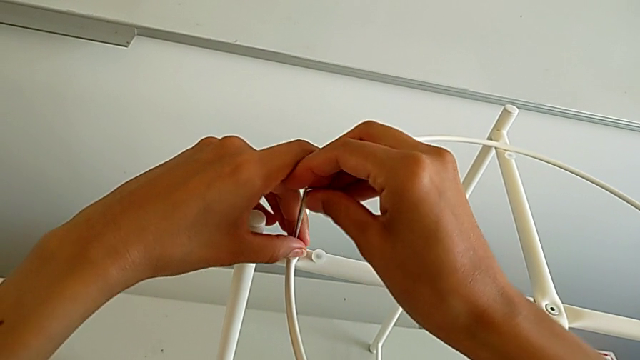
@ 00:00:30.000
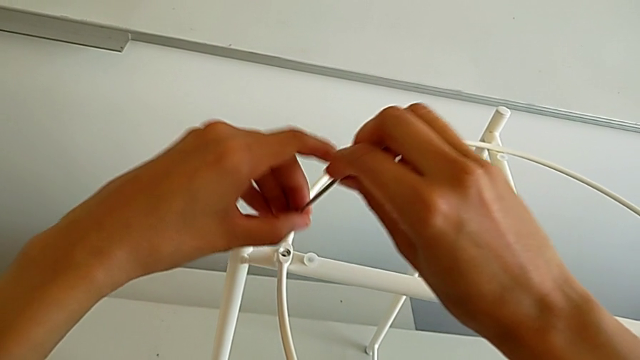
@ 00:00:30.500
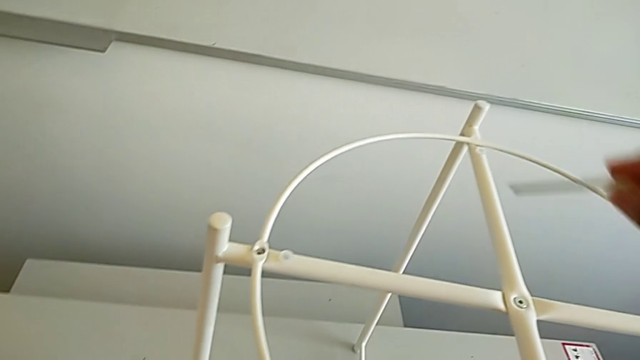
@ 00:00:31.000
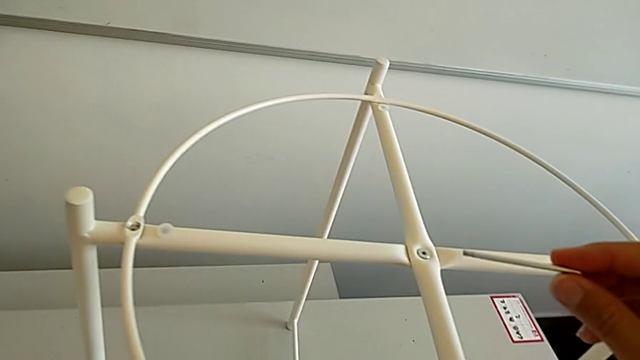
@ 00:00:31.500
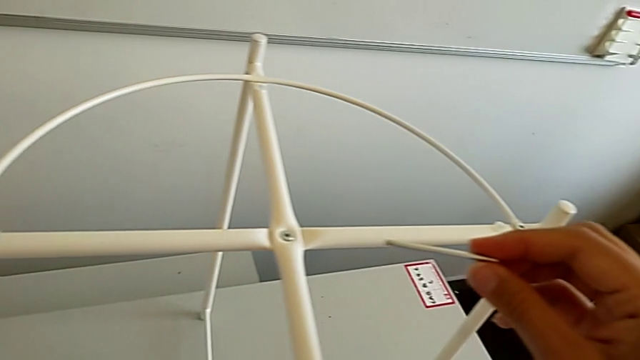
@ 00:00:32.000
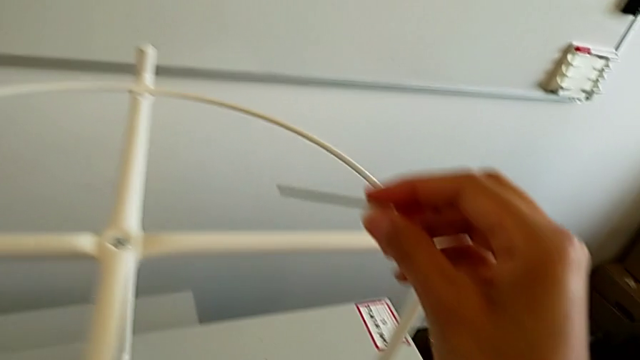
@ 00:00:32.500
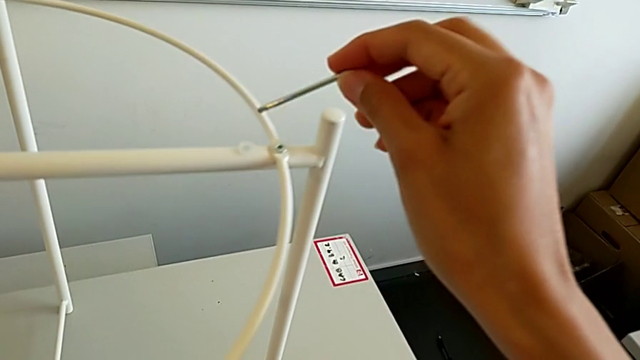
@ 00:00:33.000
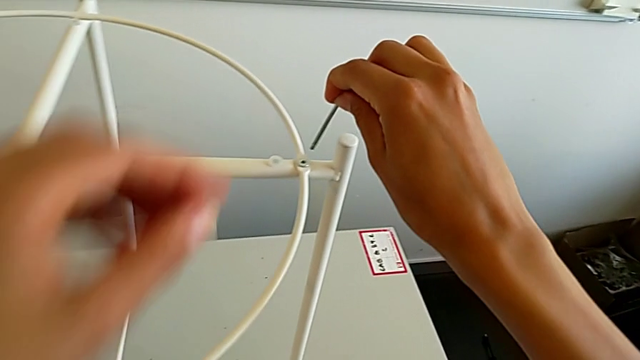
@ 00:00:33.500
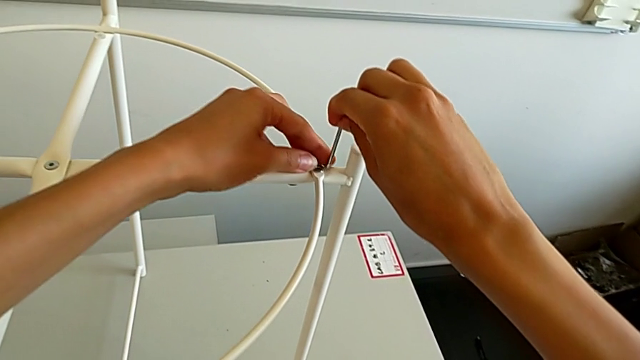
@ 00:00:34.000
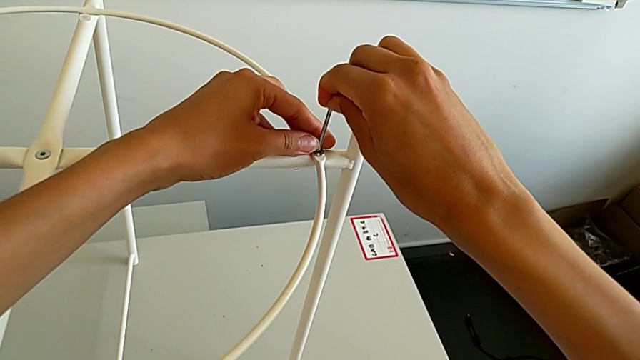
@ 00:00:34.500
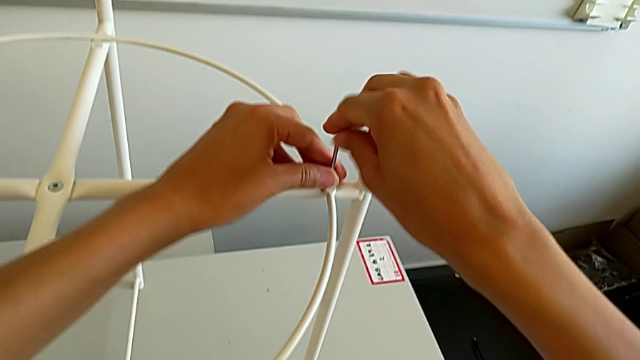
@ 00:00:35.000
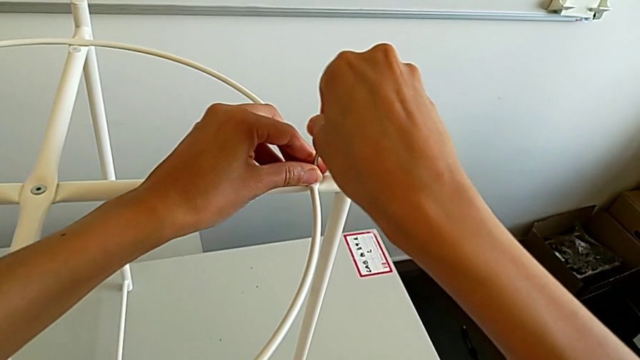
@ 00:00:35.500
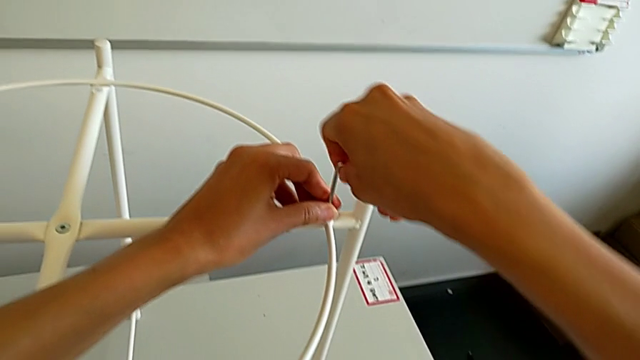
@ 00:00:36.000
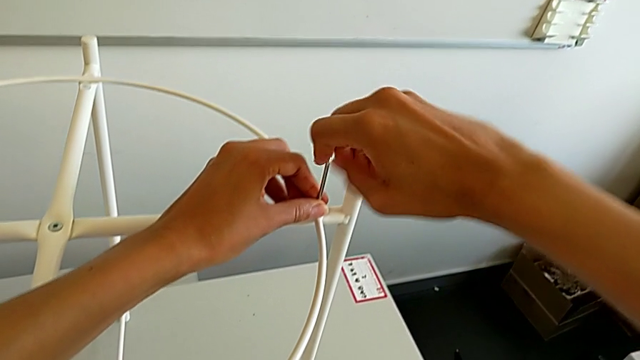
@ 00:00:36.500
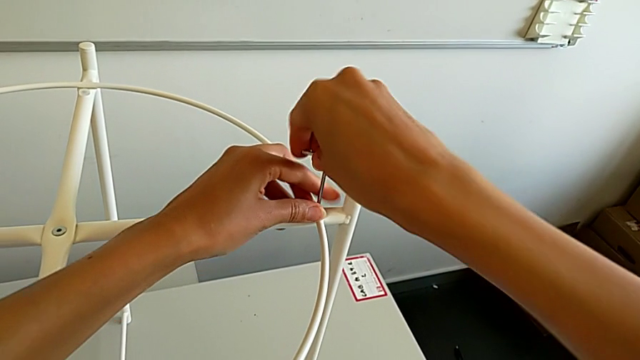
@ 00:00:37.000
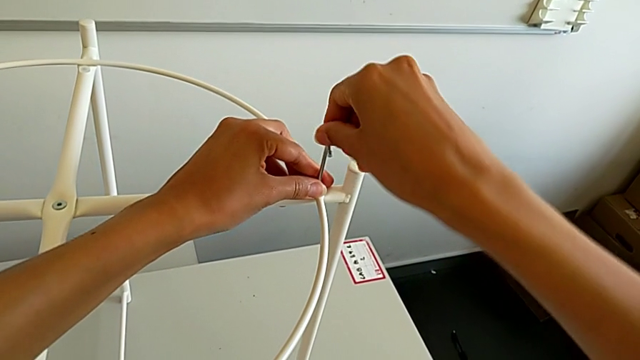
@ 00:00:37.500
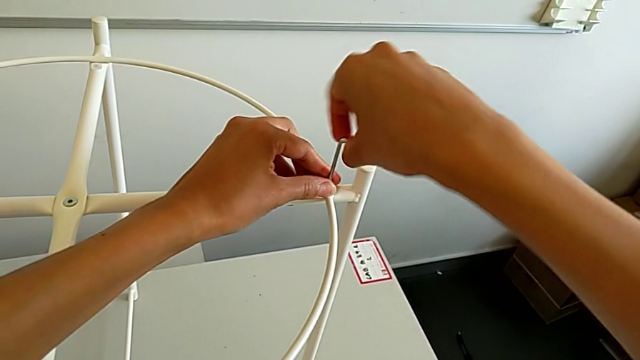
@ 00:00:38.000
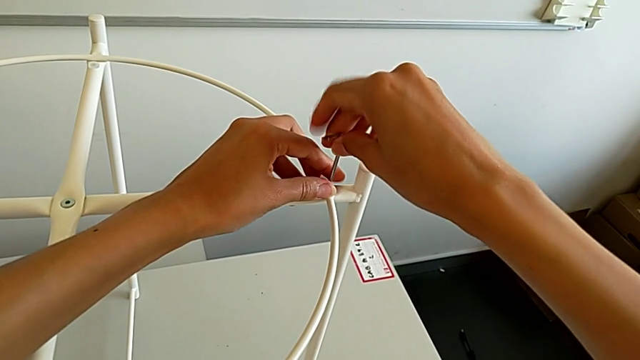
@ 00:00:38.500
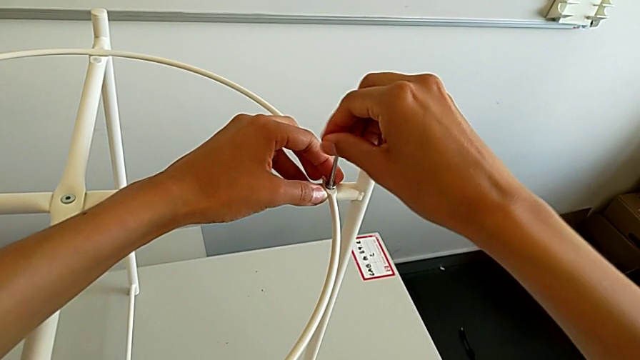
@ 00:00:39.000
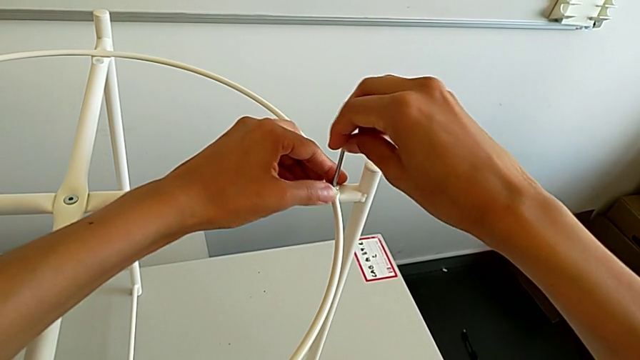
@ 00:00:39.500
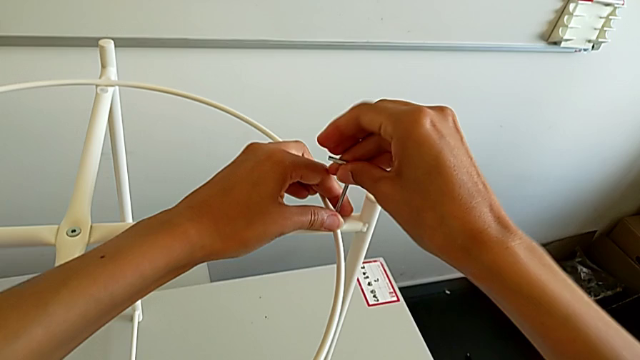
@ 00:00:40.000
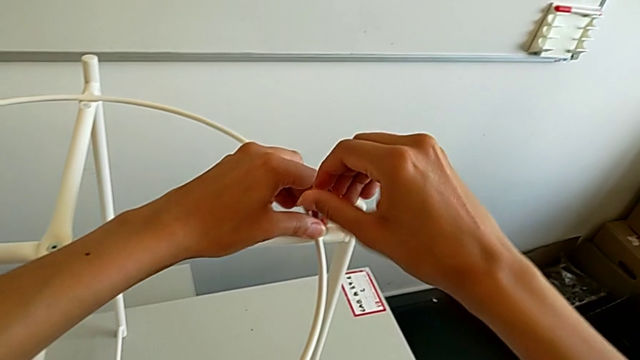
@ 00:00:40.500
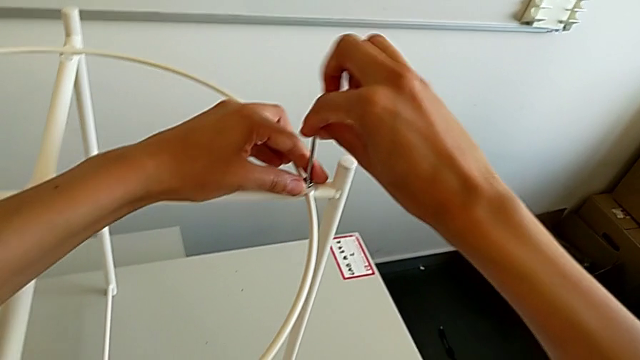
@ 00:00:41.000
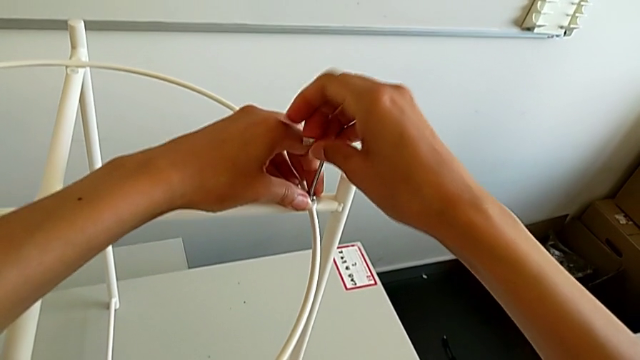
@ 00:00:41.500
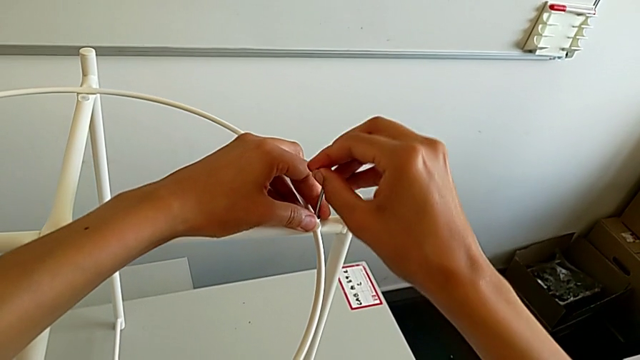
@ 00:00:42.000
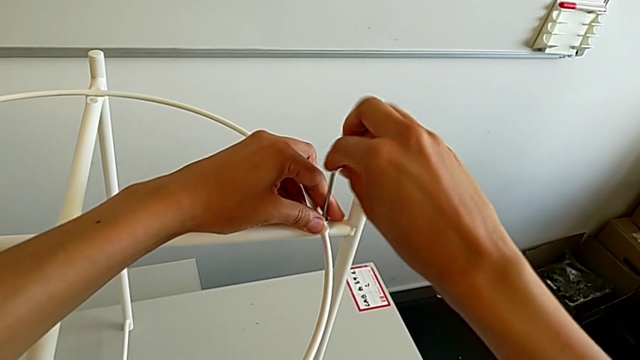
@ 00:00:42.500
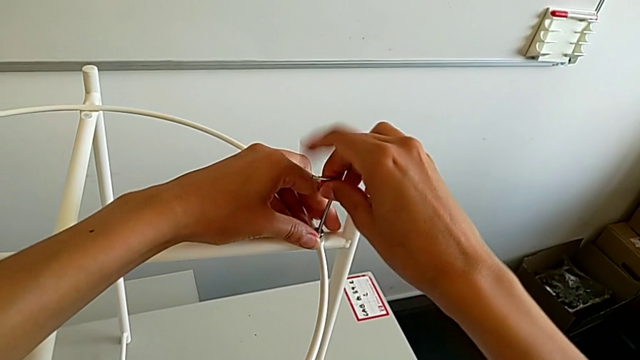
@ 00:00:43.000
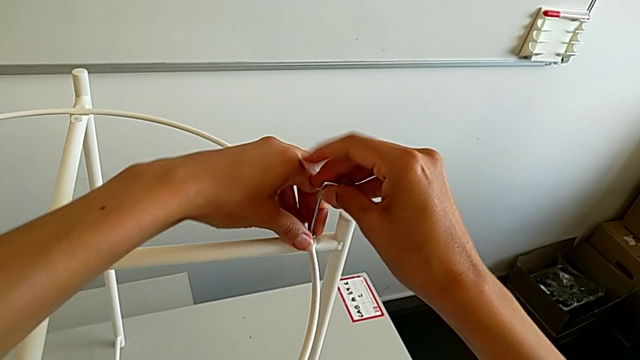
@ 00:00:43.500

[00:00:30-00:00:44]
The camera wearer is disassembling the circle. They disassemble the hex socket head, withdraw the Allen wrench, approach the hex socket head, insert the Allen wrench and begin to unscrew the hex socket head.

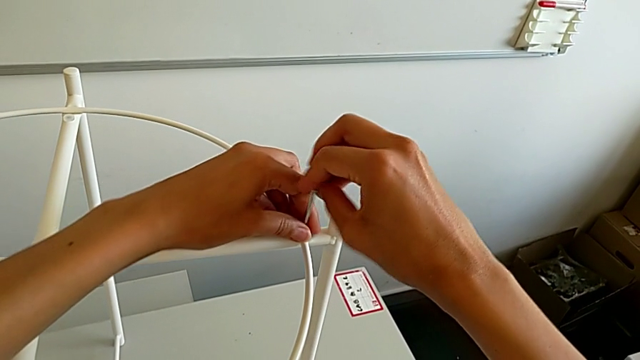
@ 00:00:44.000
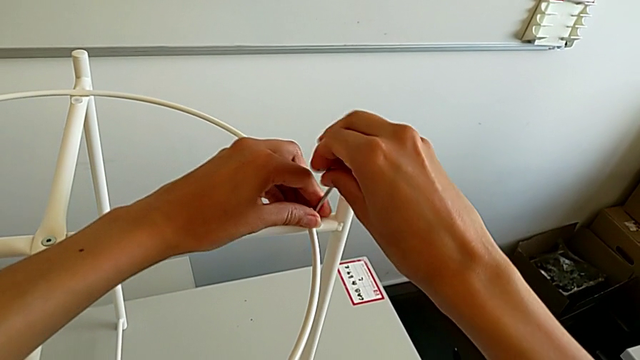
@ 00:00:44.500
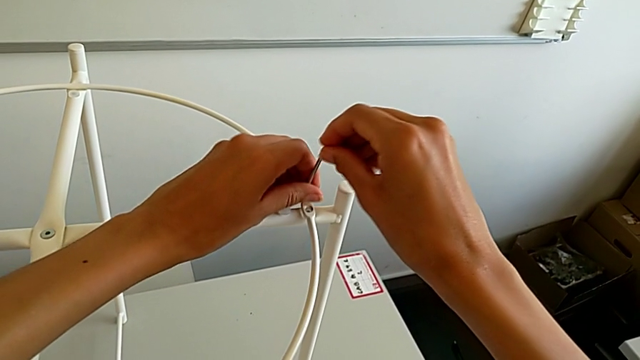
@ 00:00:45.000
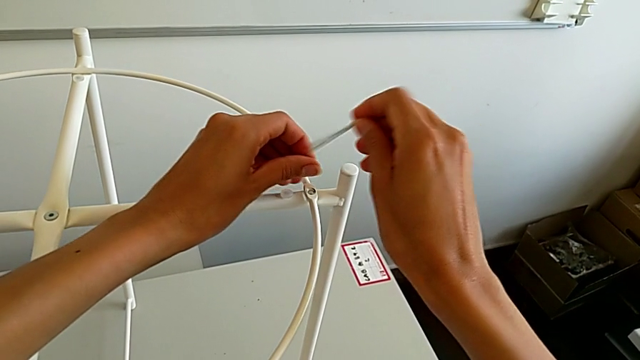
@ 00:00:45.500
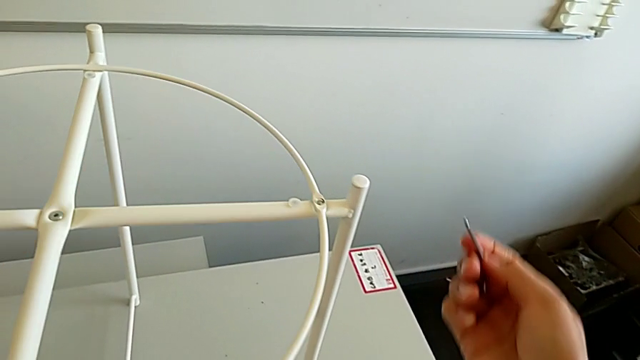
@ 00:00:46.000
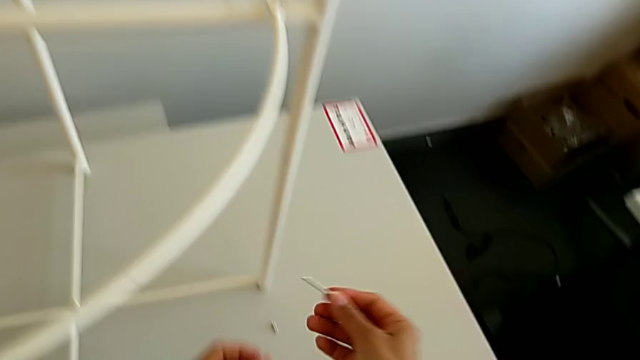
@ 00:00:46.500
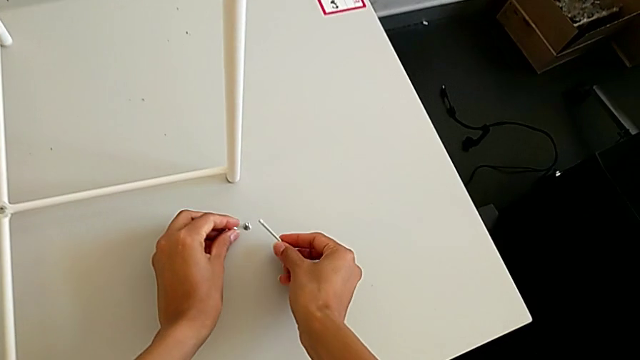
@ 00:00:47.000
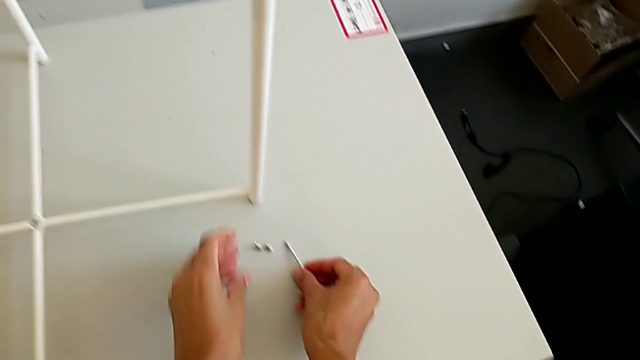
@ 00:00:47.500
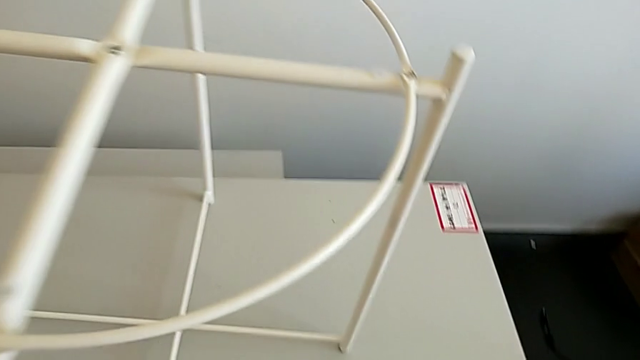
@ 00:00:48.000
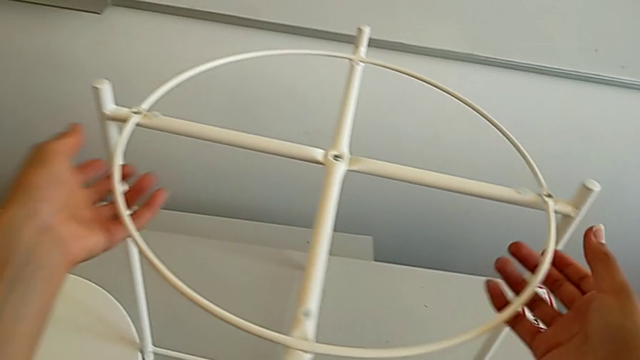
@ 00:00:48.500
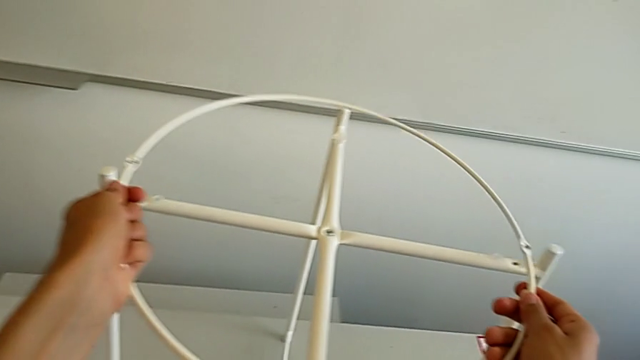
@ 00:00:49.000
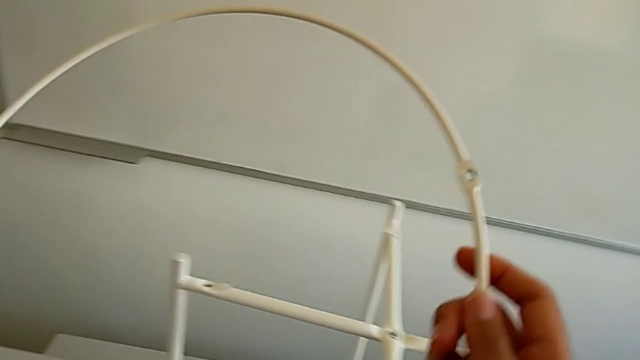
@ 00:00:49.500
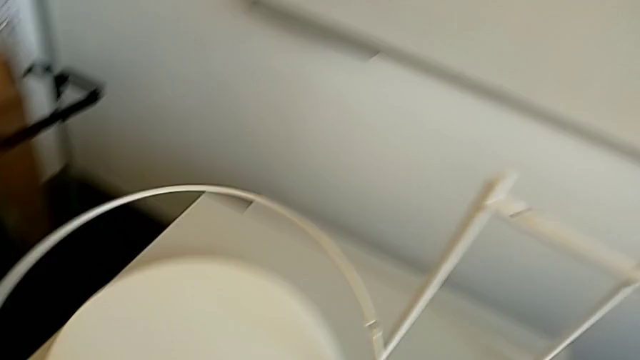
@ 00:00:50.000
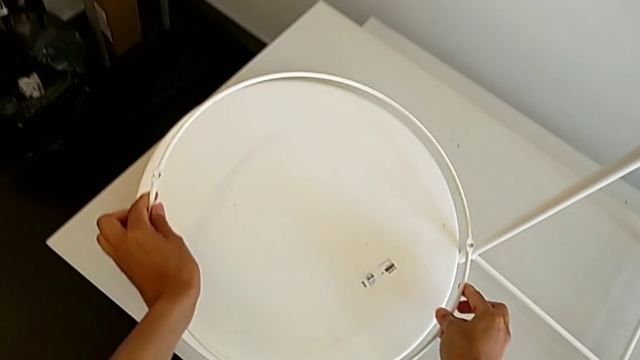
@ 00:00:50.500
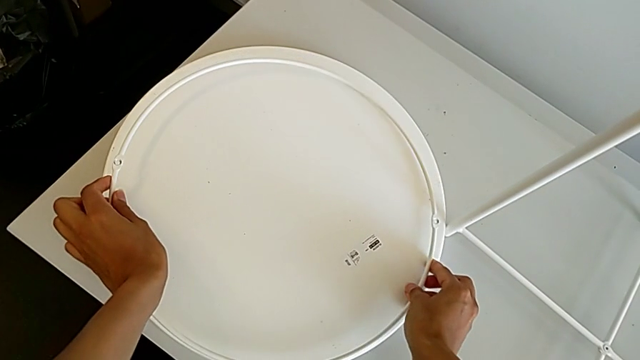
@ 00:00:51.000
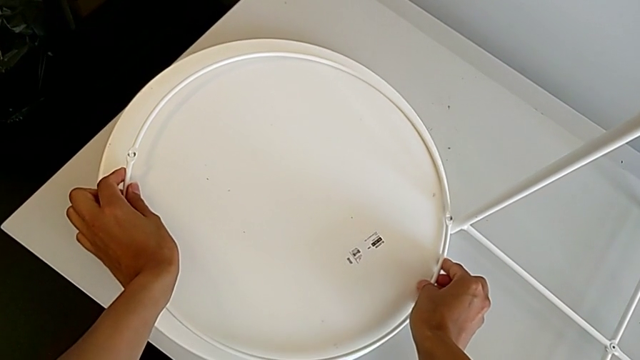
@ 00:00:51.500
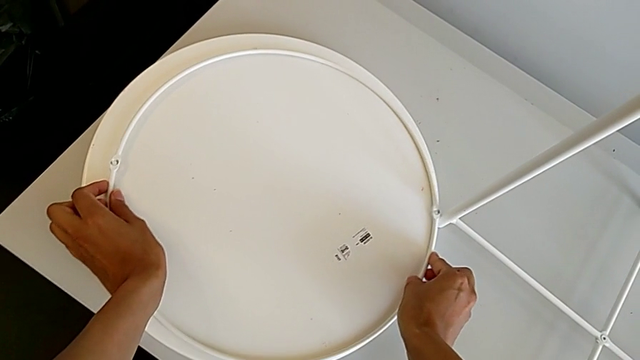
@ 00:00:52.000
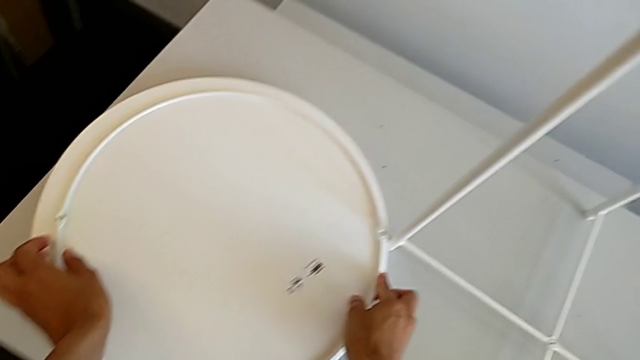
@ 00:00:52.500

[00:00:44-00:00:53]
The camera wearer is disassembling the circle. They disassemble the hex socket head, withdraw the Allen wrench, place the hex socket head with the left hand, place the Allen wrench with the right hand, disassemble the circle and place it.
